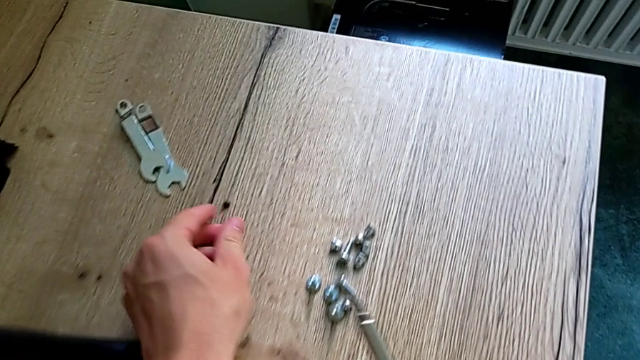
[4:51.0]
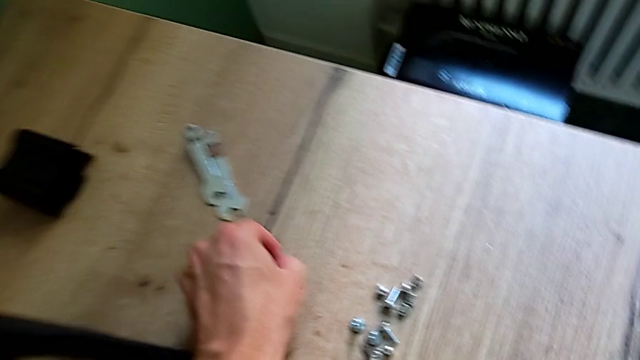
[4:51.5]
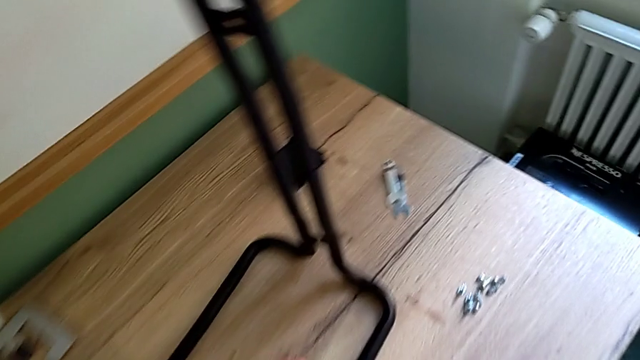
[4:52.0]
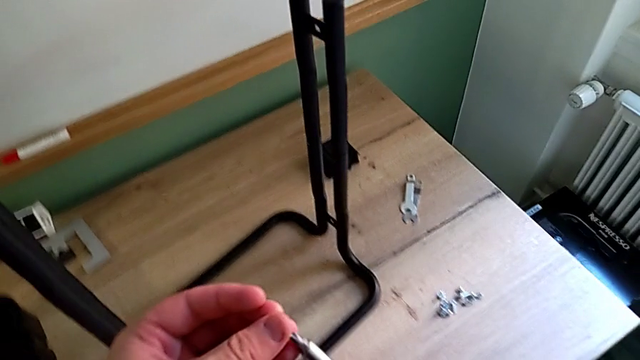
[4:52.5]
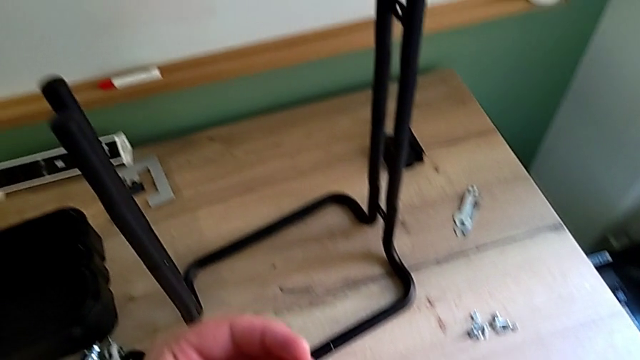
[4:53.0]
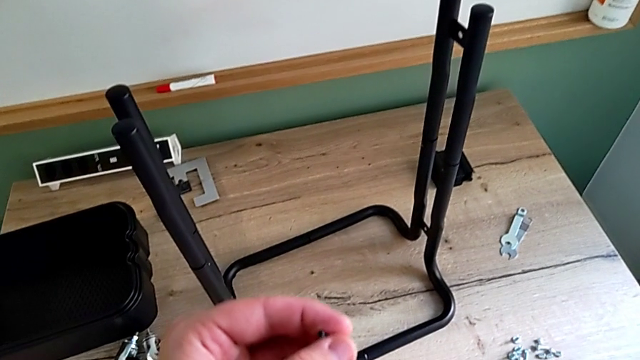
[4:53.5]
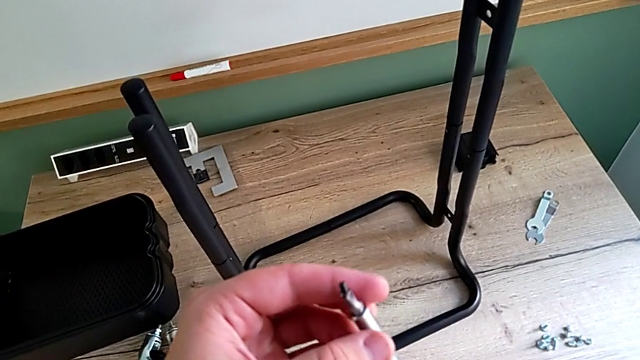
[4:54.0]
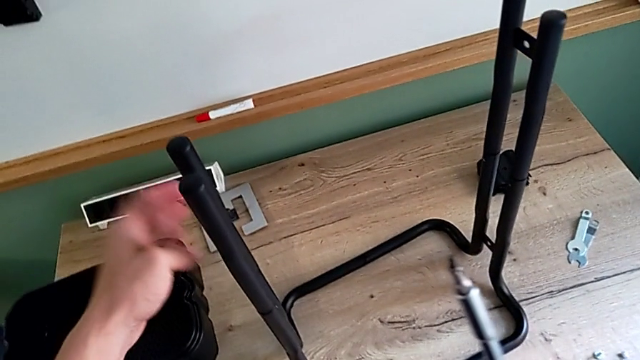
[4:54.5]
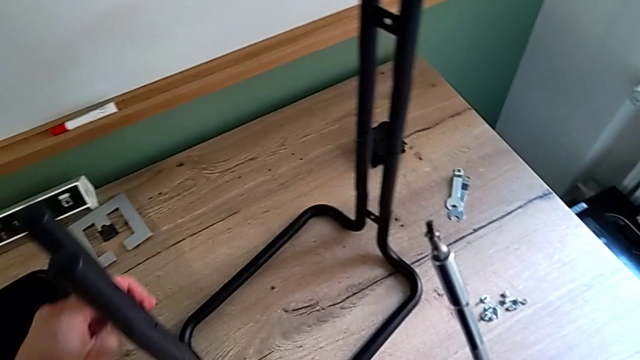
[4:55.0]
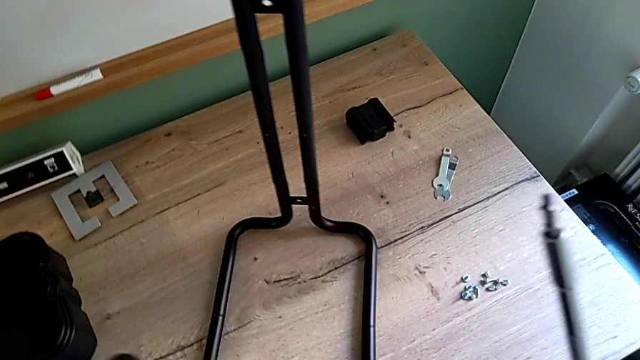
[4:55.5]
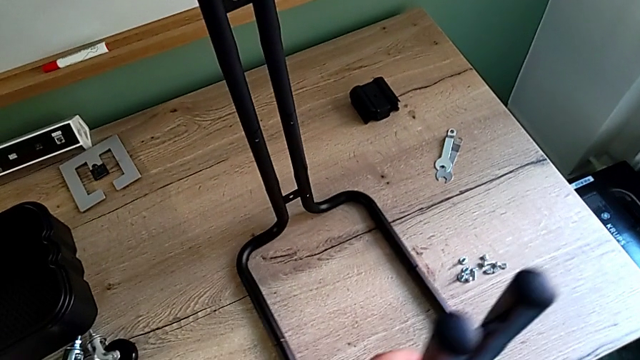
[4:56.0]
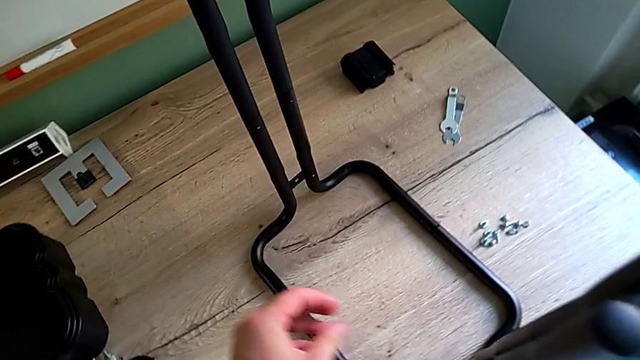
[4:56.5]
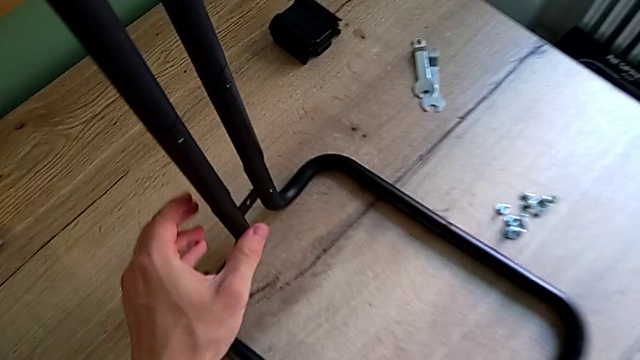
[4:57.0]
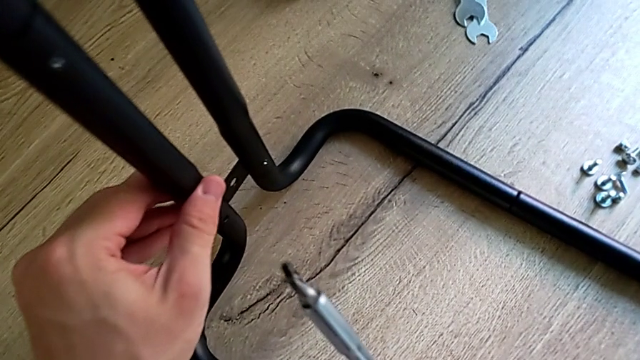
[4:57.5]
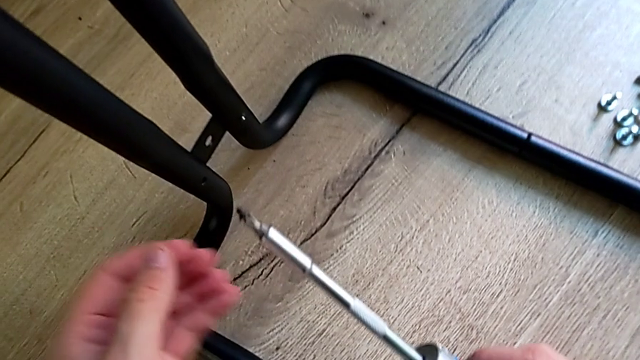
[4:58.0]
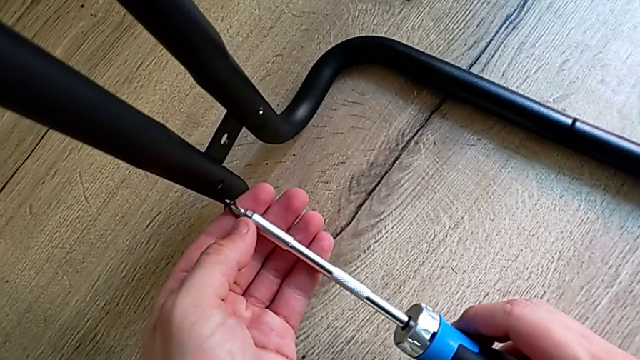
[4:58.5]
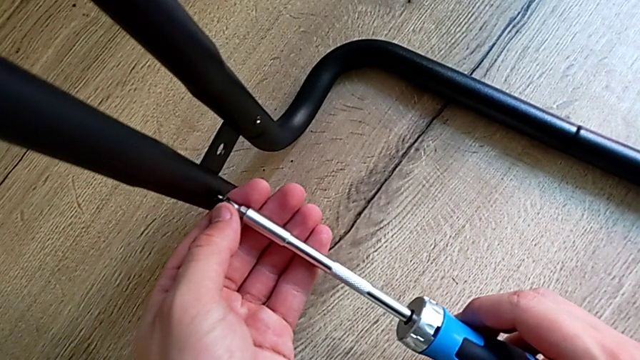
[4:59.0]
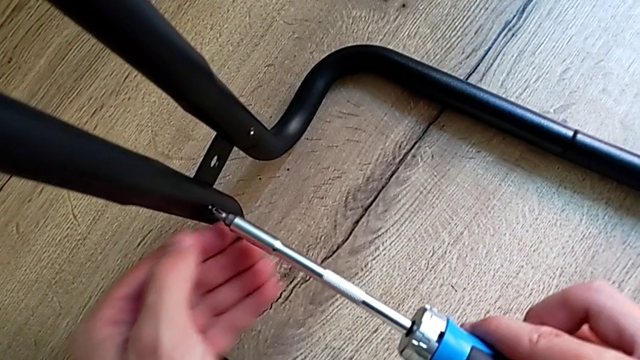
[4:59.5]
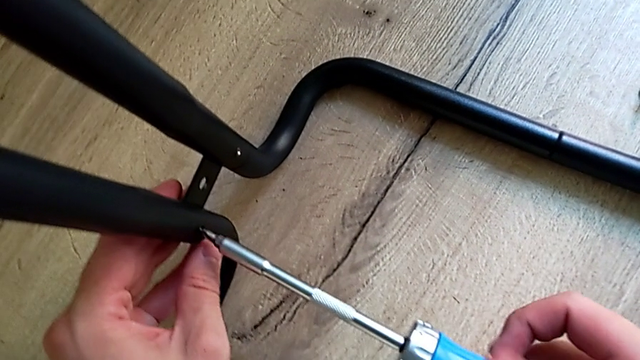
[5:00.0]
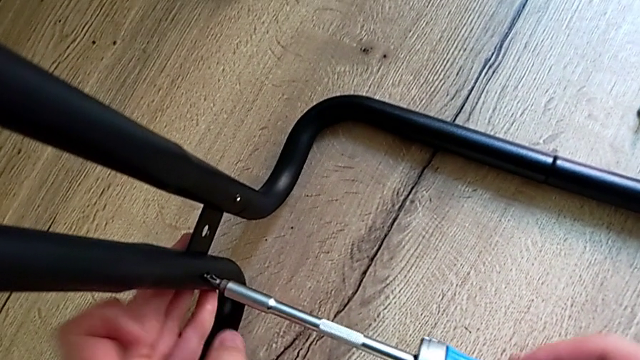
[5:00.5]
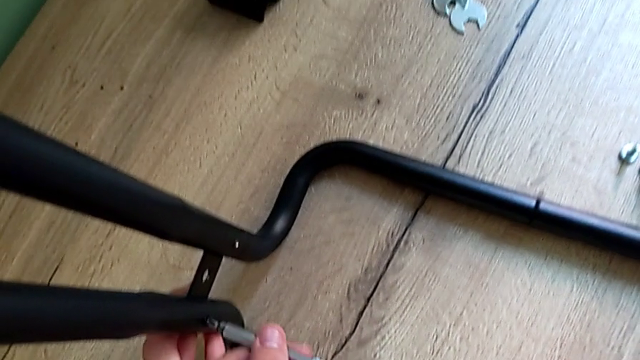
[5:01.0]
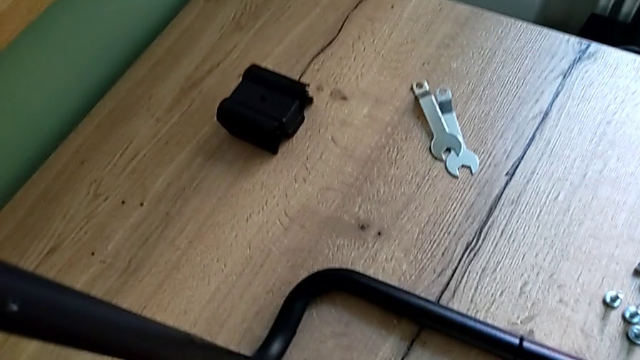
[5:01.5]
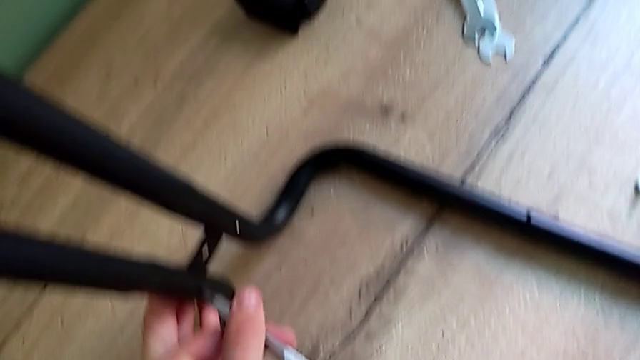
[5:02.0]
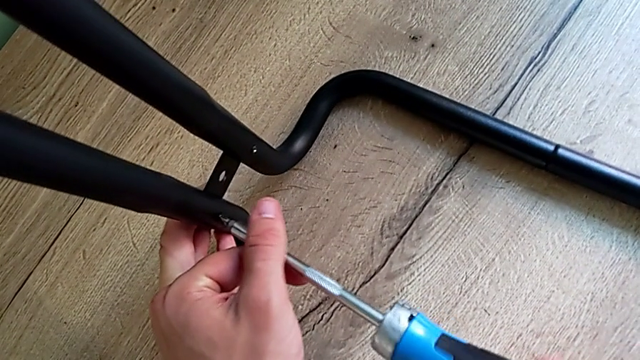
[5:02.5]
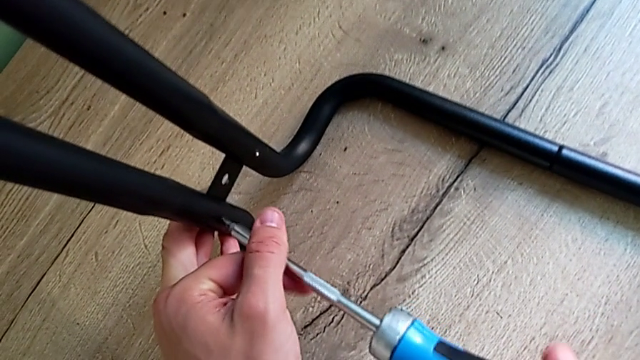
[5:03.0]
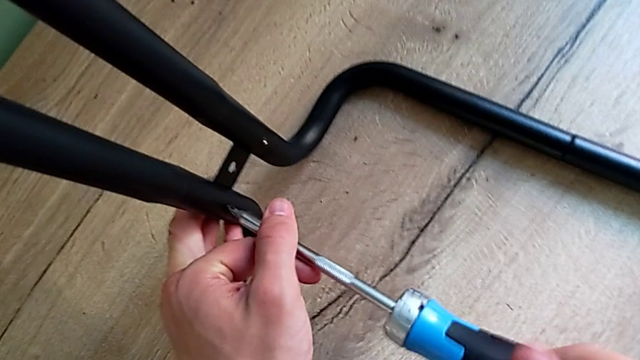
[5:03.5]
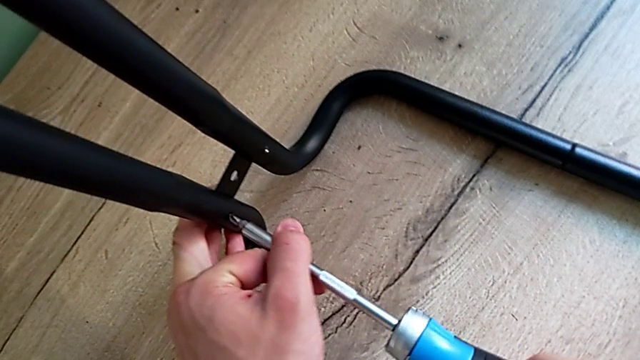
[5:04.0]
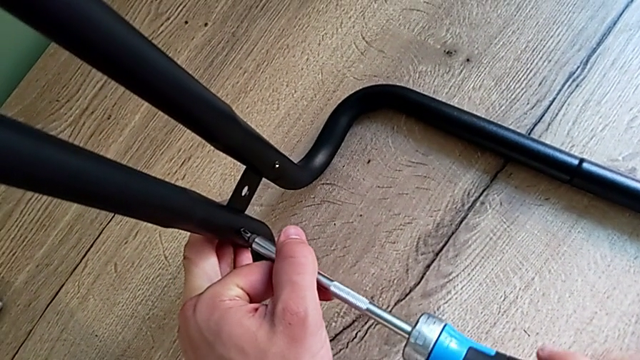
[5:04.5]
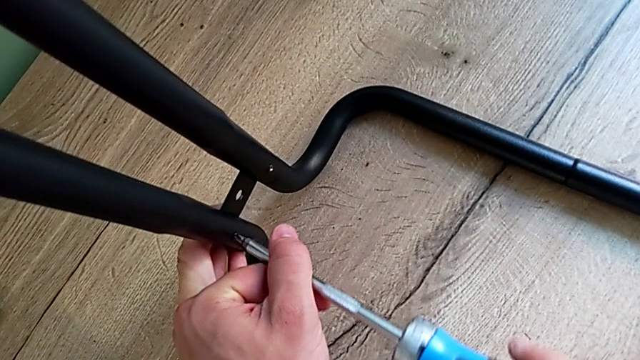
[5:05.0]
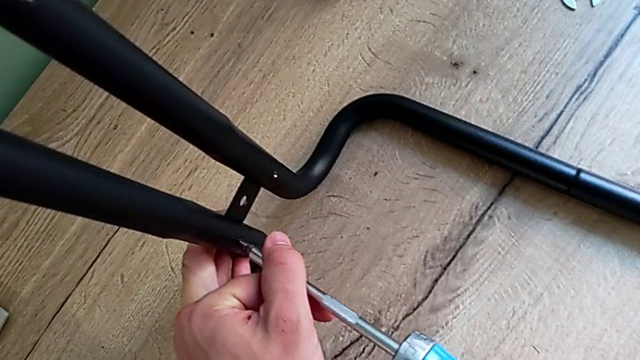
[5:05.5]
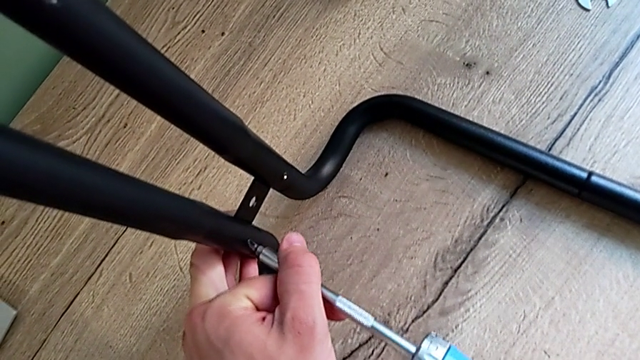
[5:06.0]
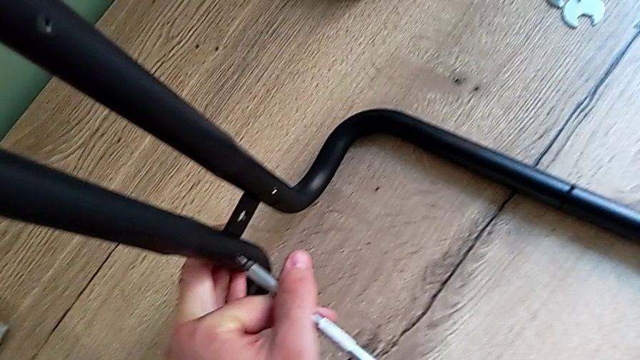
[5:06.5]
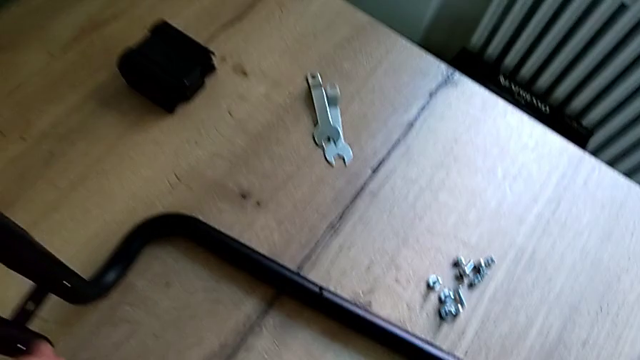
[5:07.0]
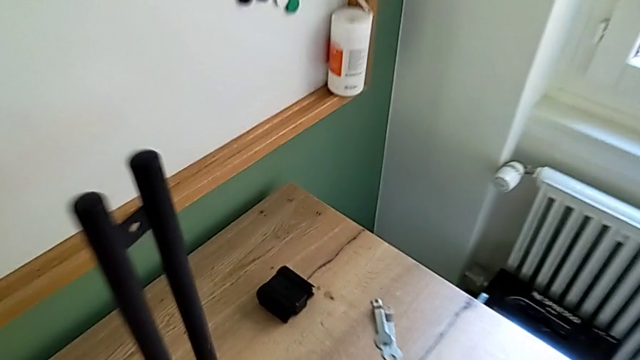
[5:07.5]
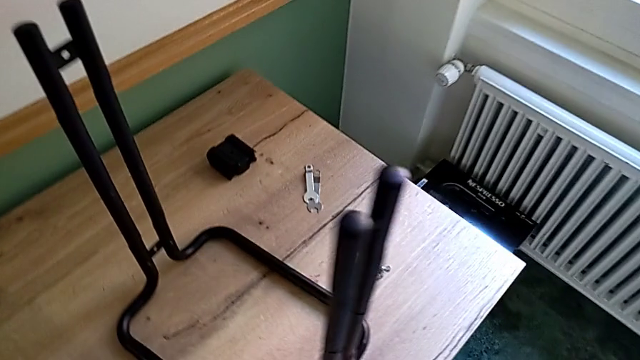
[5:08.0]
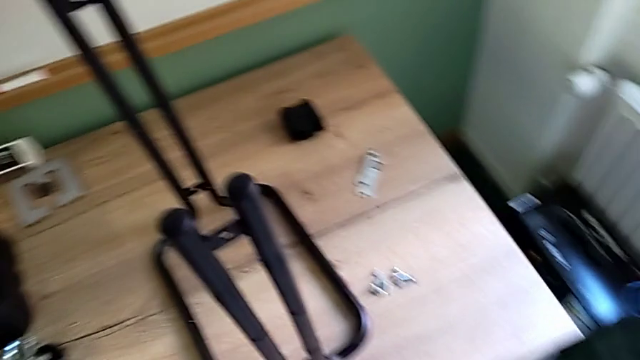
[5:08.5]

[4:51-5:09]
The camera wearer is screwing the right bar into the base frame. They grab the screw, rotate the frame and rotate the utility cart.

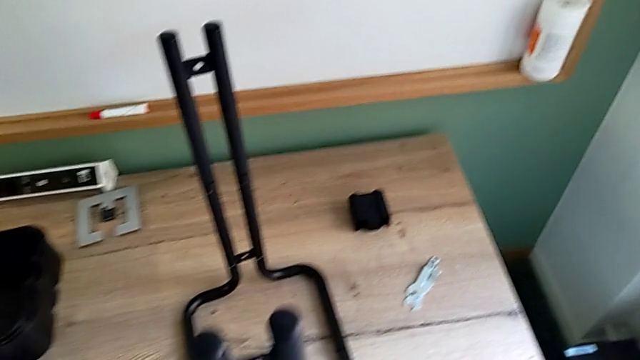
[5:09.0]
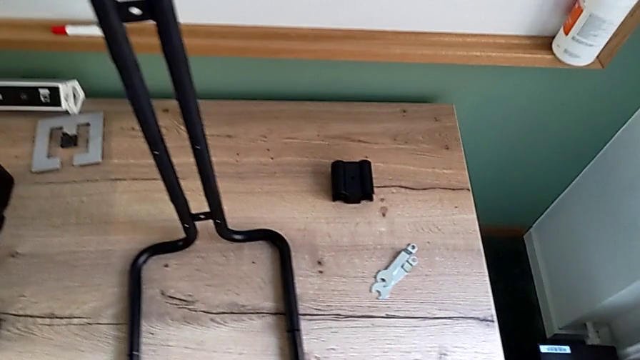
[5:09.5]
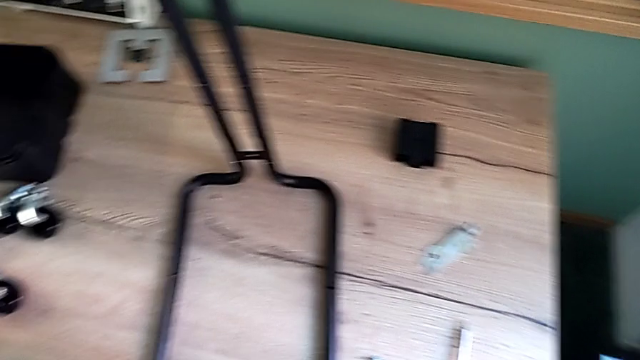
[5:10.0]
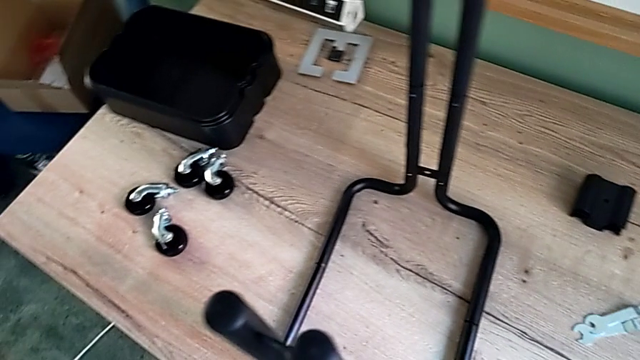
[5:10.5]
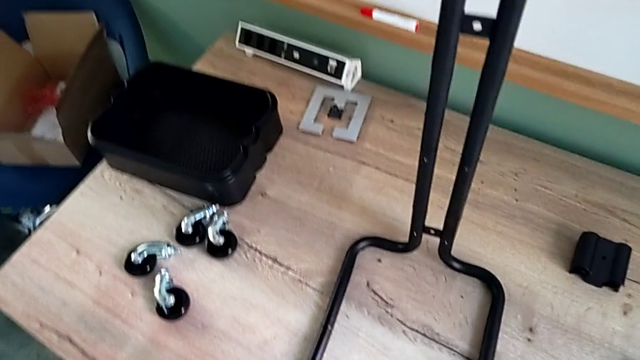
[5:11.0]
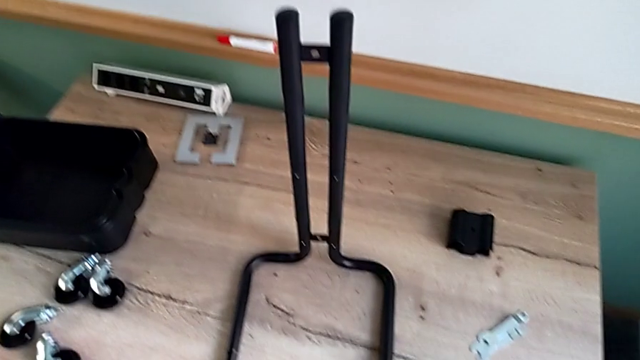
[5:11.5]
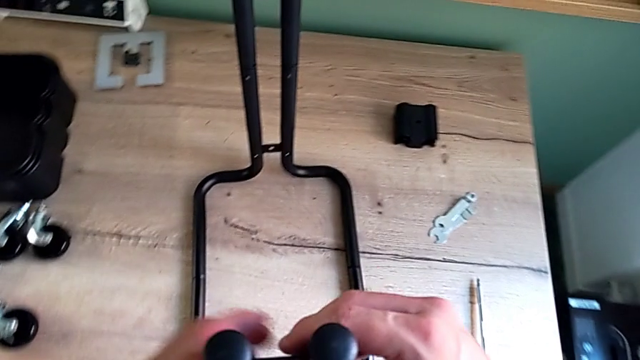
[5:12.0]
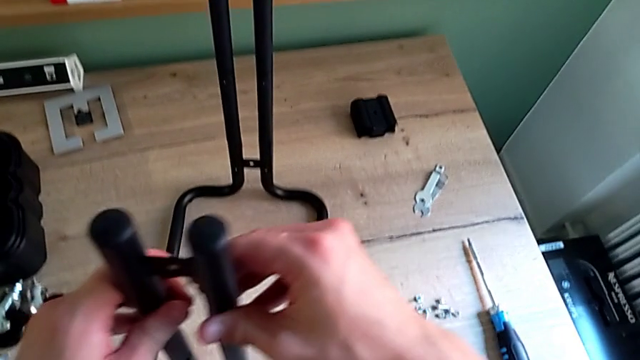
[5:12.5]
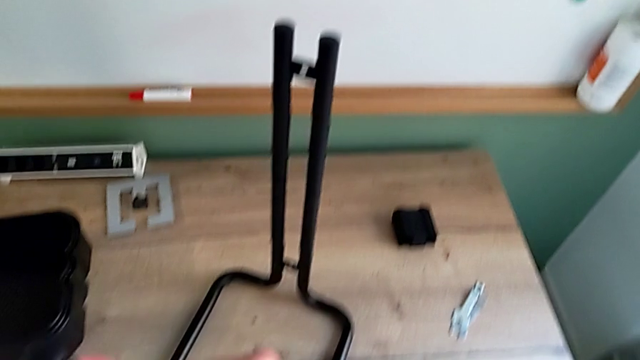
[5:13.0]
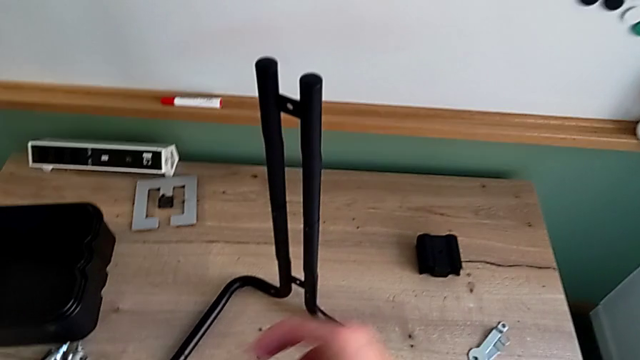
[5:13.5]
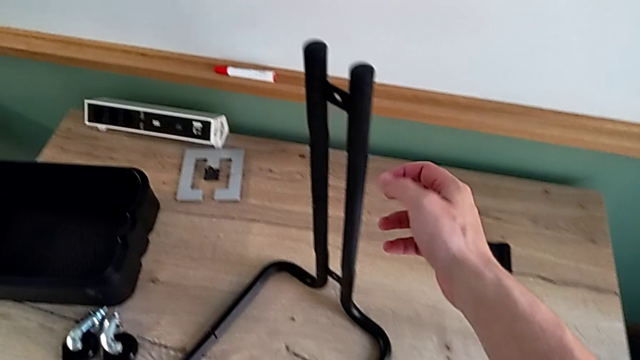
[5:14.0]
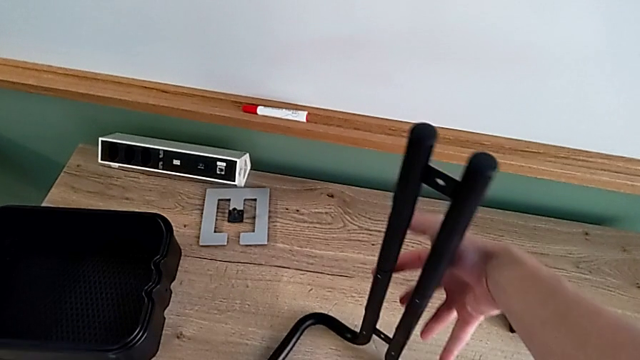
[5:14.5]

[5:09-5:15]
The camera wearer is assembling the bottom tray. They inspect the utility cart and begin to rotate it.
